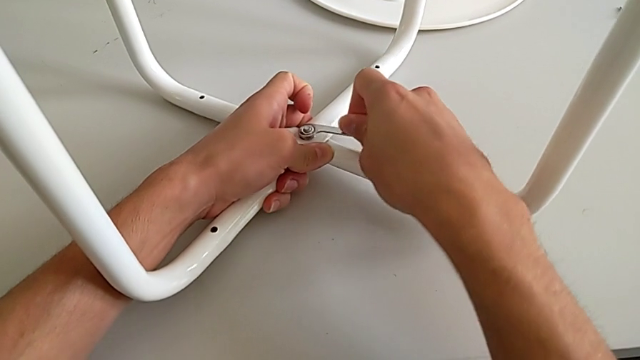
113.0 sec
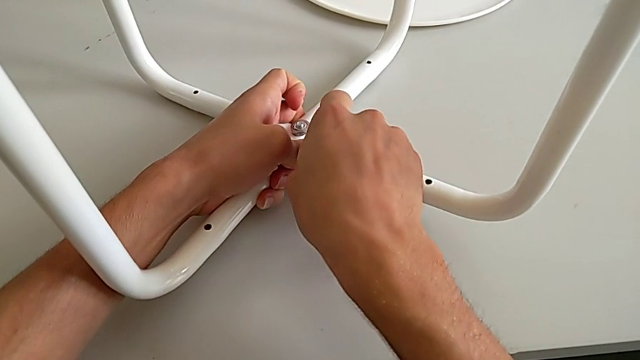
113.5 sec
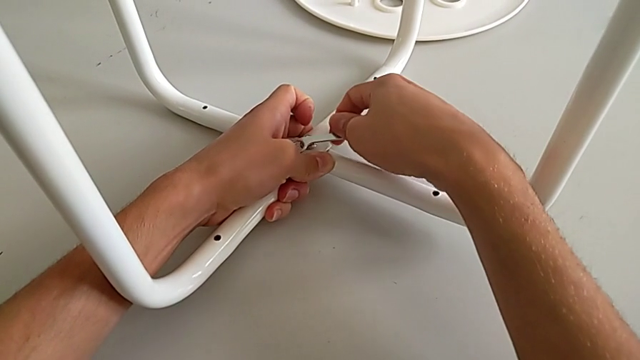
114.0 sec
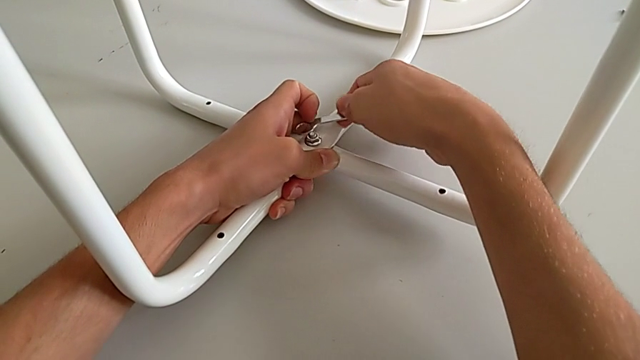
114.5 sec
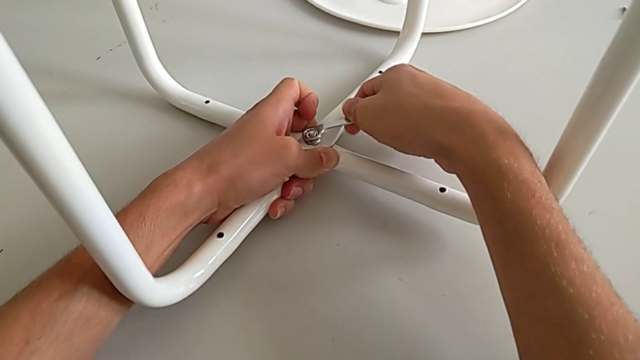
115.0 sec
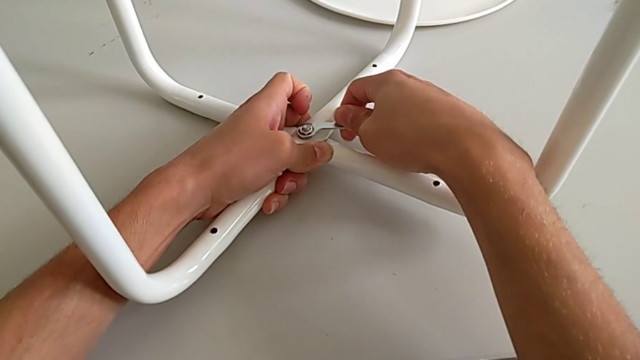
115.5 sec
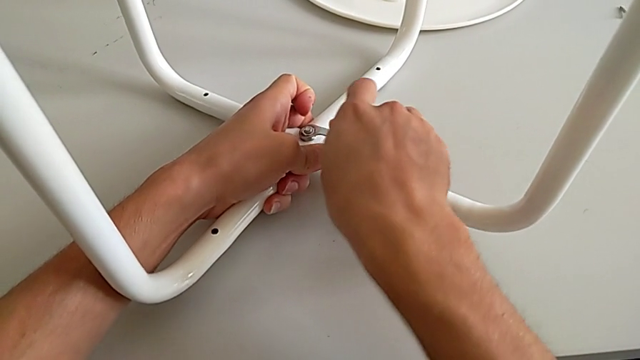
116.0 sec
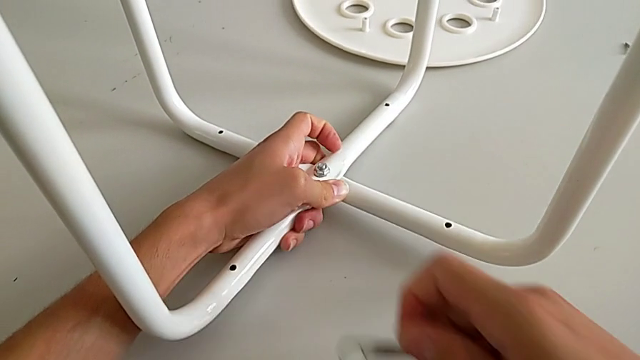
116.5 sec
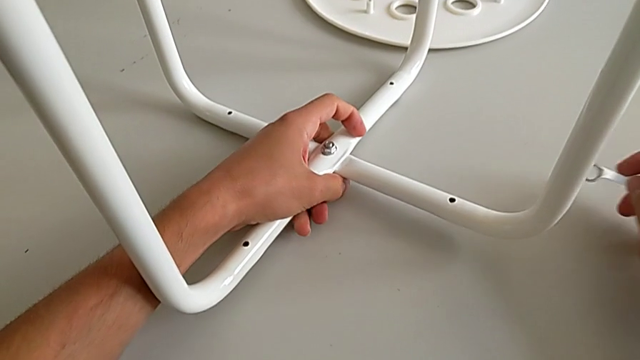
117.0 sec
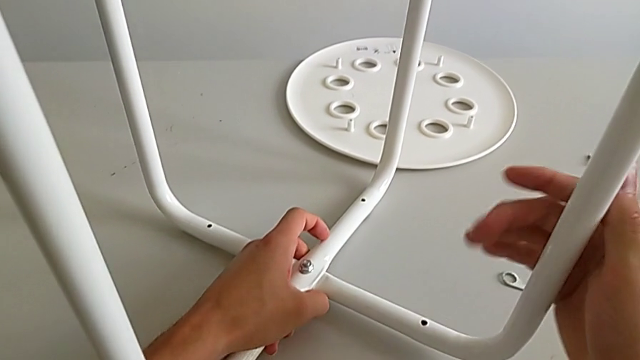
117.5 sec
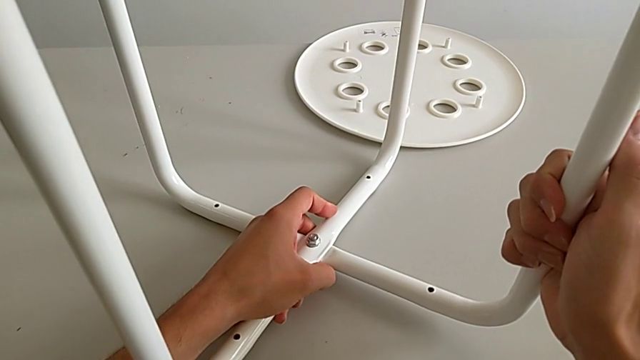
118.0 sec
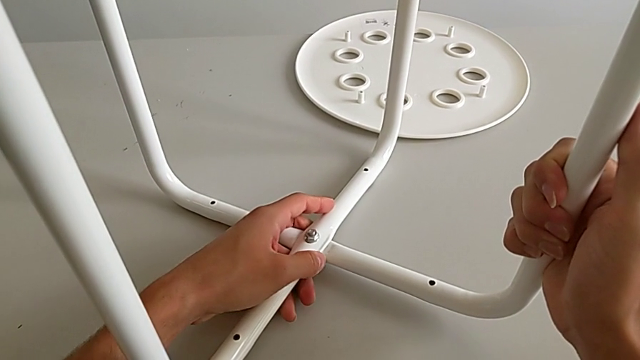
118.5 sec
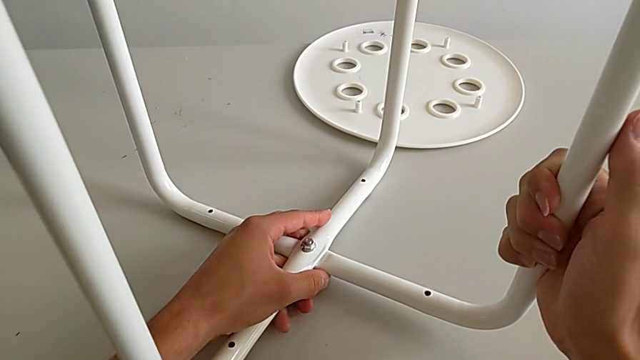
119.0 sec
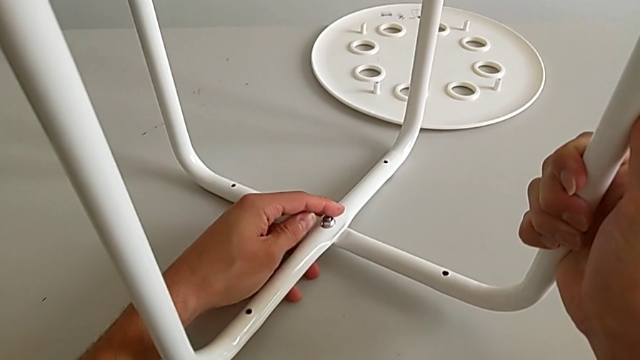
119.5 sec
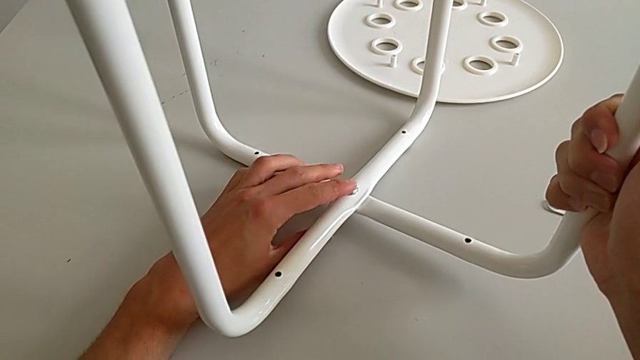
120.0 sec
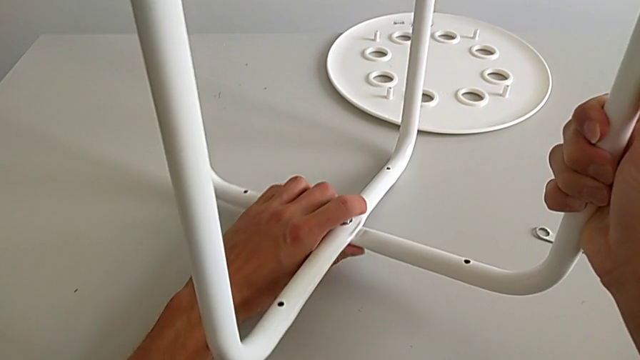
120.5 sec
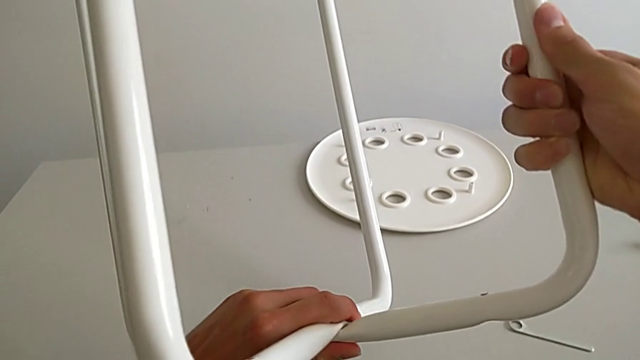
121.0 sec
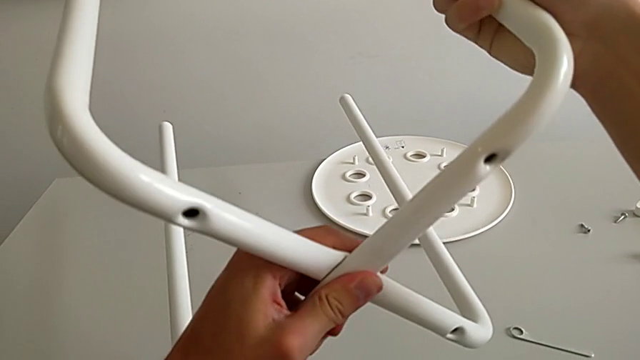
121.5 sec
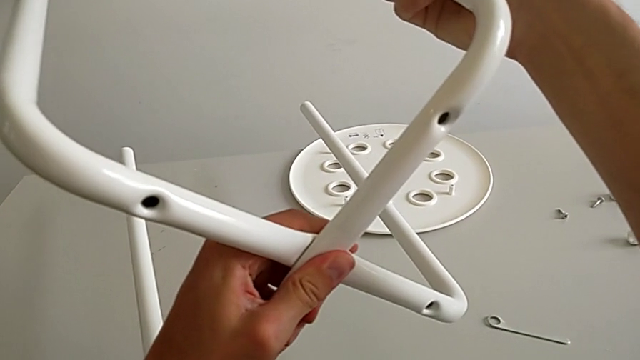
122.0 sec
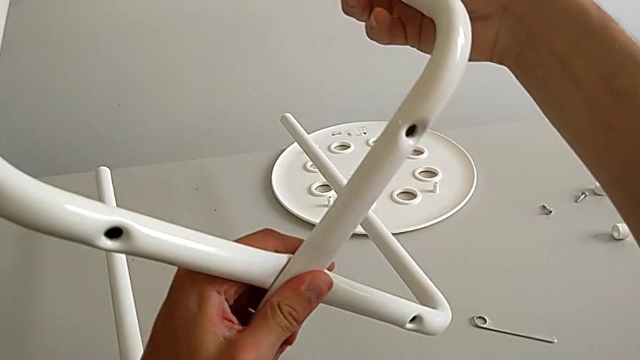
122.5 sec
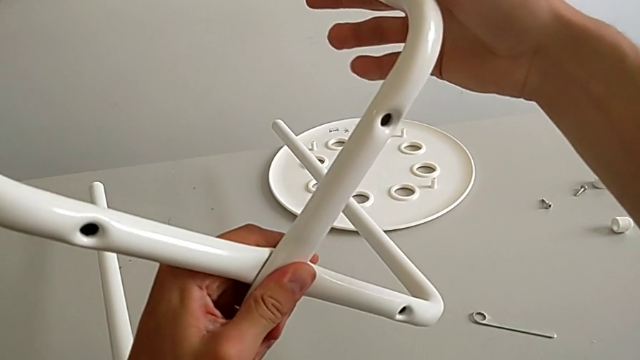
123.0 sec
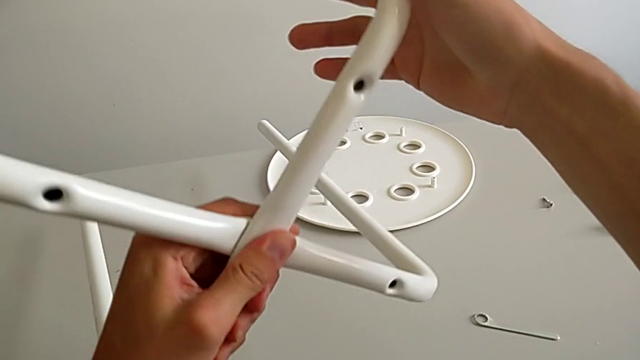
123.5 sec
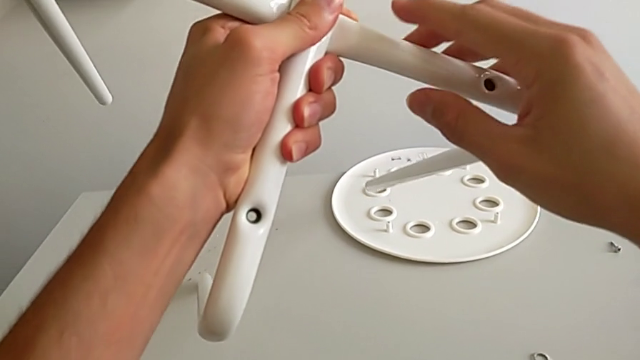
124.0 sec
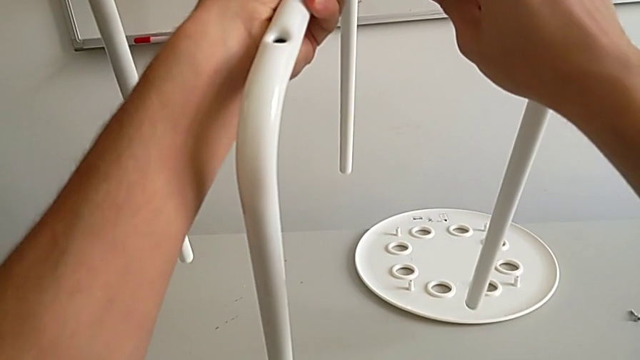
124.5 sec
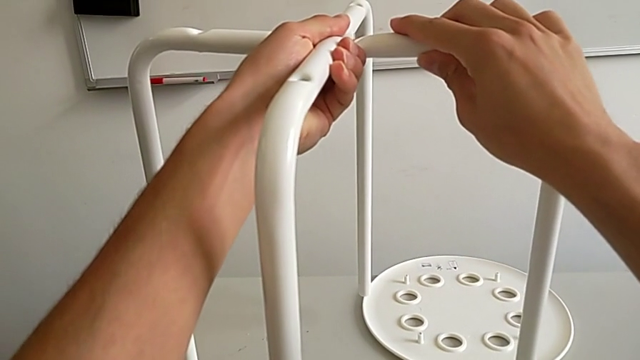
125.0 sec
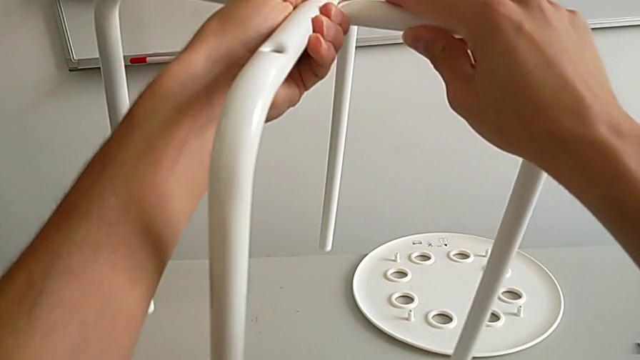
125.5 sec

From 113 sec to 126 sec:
The camera wearer is assembling the leg. They screw the hex nut, withdraw the hexagonal wrench, insert it, screw the hex nut, withdraw the hexagonal wrench, place it, grab the leg, hold it and rotate it.

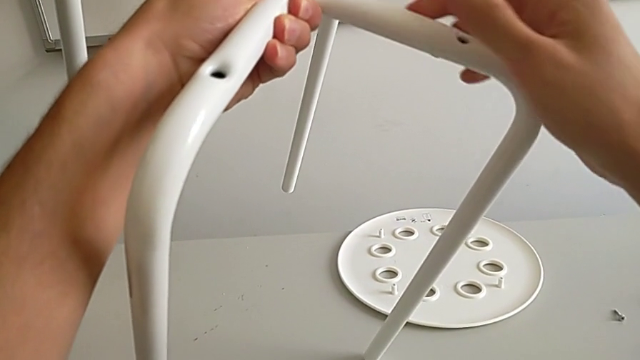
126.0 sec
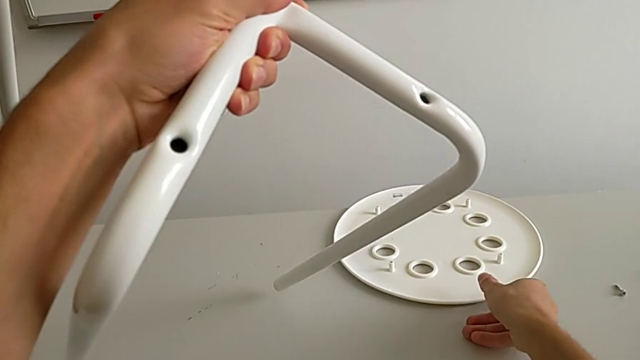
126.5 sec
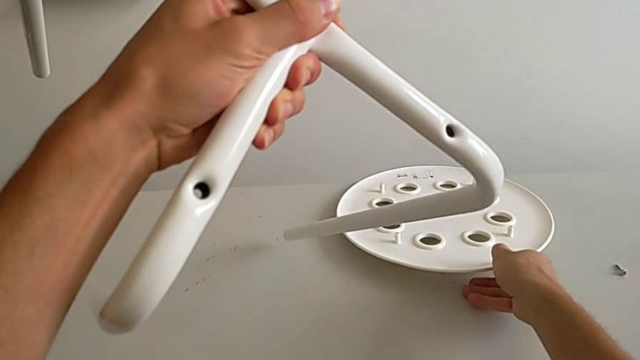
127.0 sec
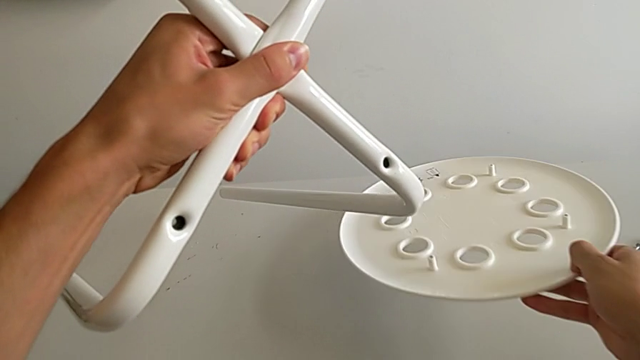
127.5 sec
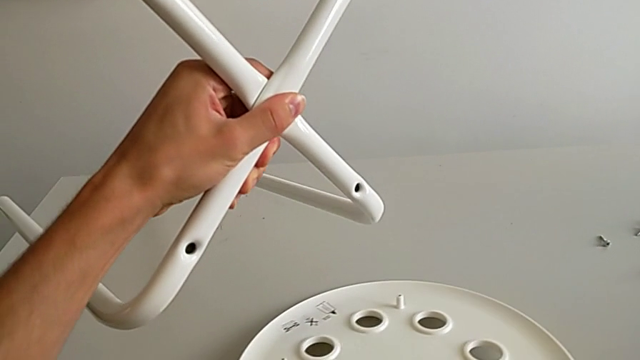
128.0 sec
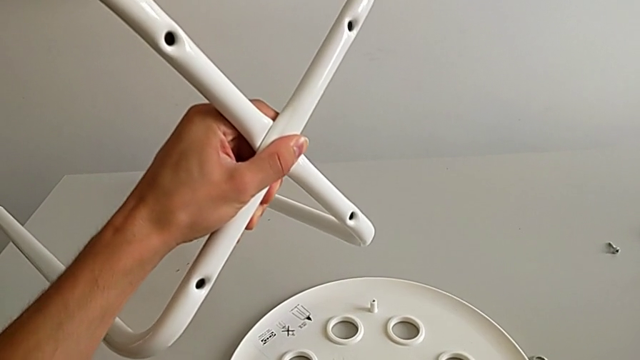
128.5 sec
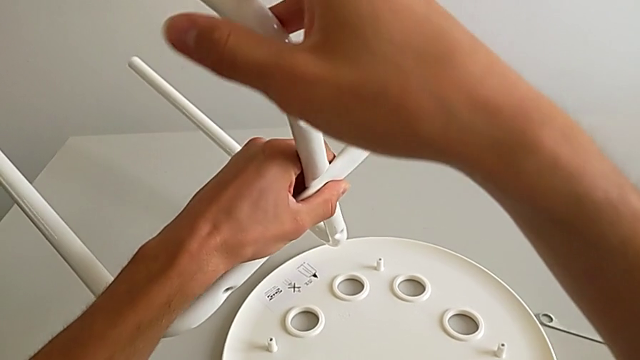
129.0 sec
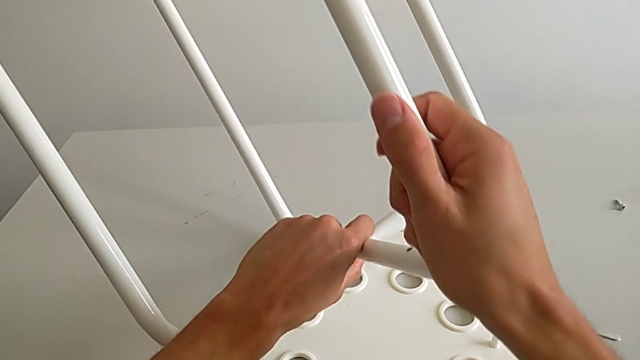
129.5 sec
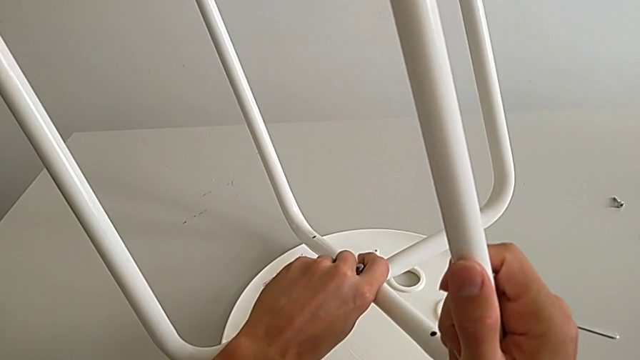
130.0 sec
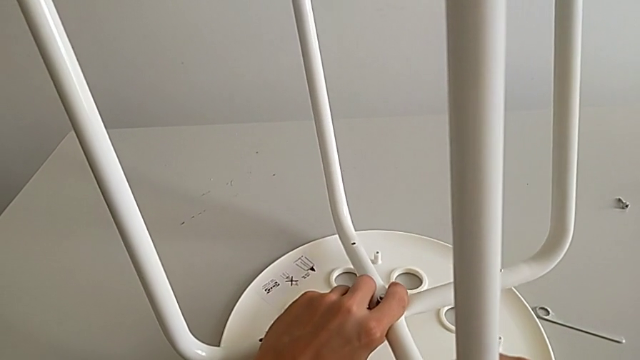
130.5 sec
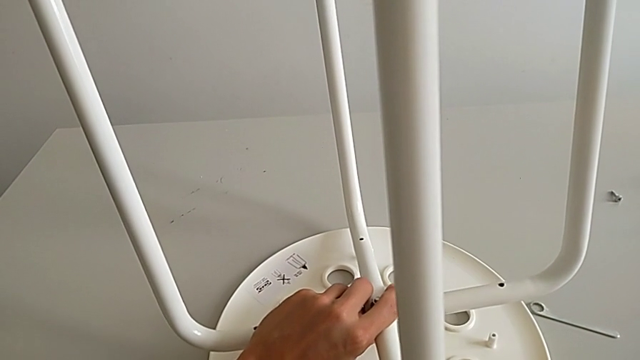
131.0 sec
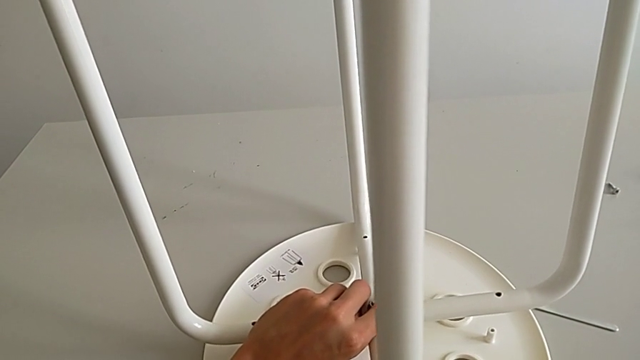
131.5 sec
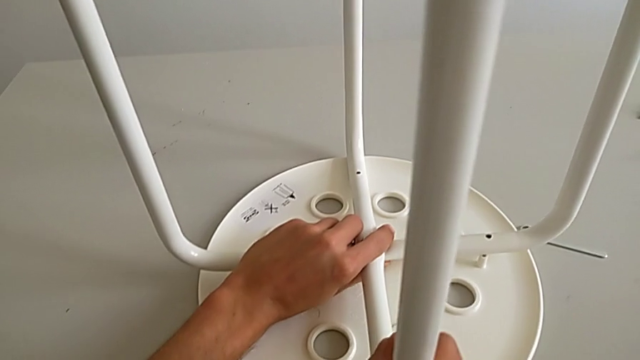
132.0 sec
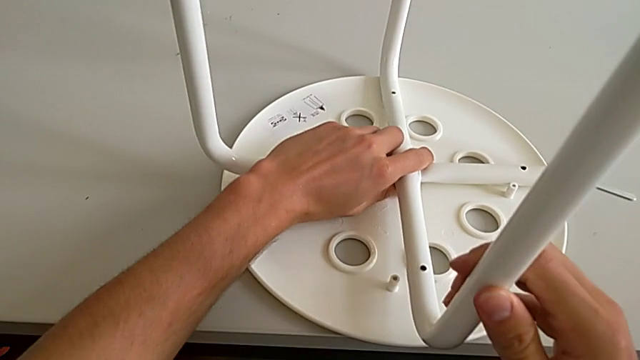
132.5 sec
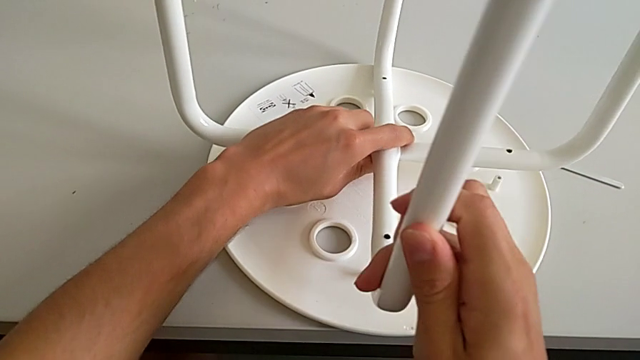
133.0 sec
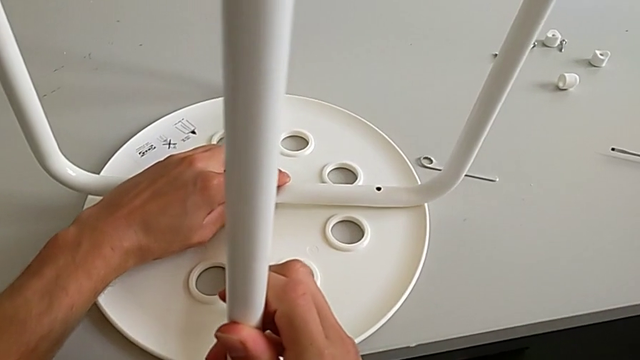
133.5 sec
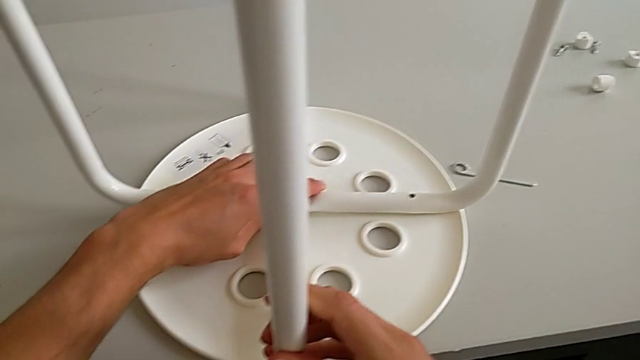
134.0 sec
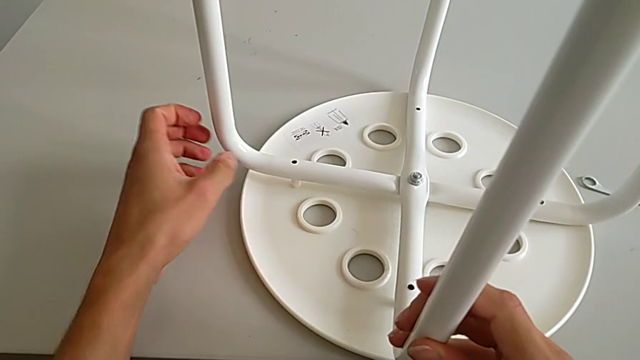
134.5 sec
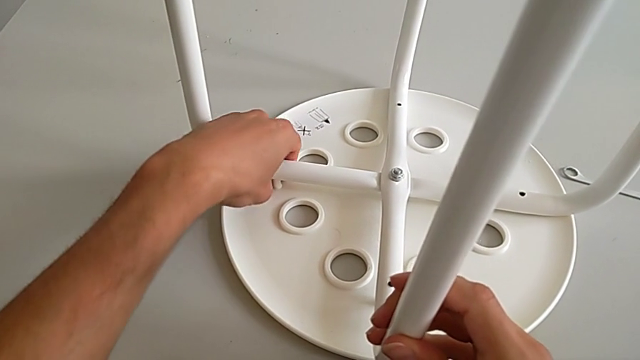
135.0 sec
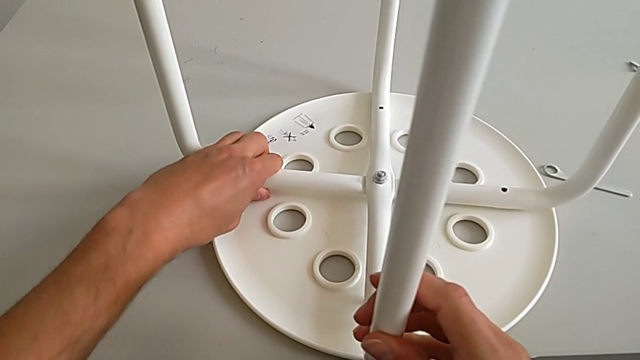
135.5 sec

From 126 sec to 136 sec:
The camera wearer is assembling the seat. They approach the seat, grab it, place it with the right hand, rotate the leg, place it and align it.
